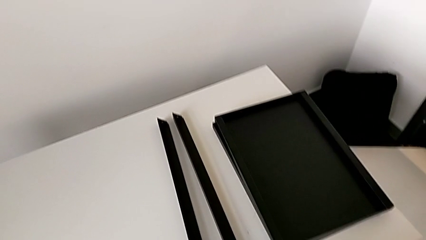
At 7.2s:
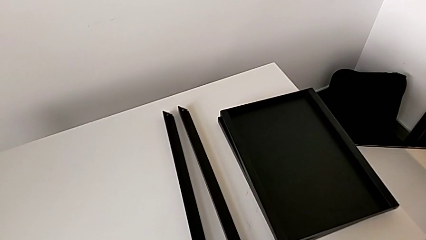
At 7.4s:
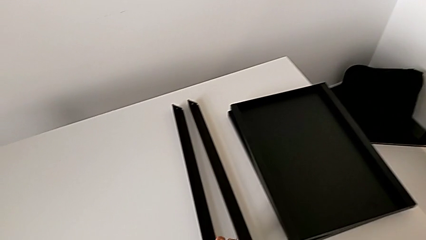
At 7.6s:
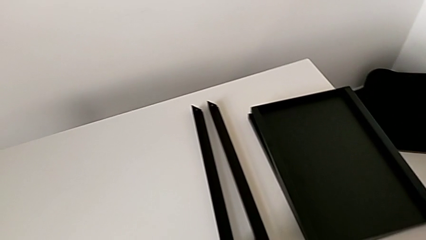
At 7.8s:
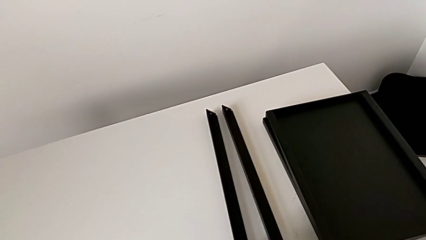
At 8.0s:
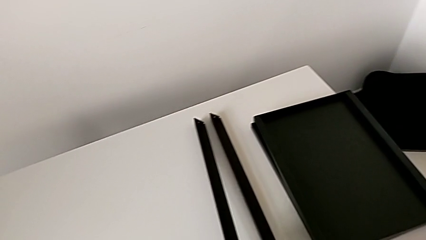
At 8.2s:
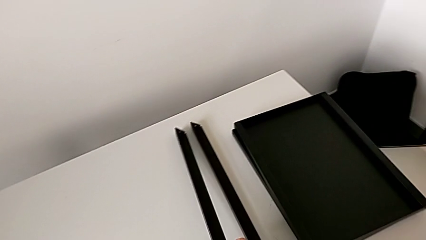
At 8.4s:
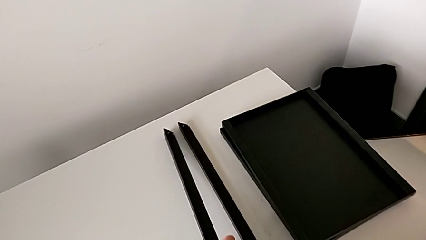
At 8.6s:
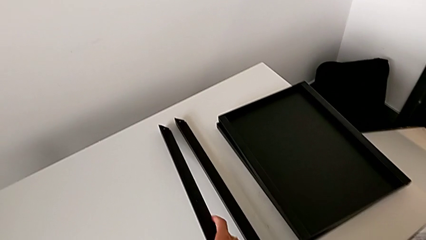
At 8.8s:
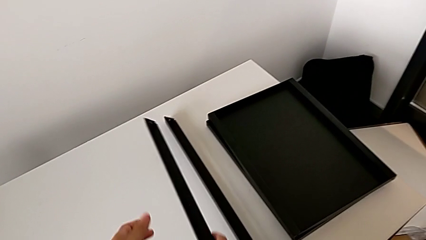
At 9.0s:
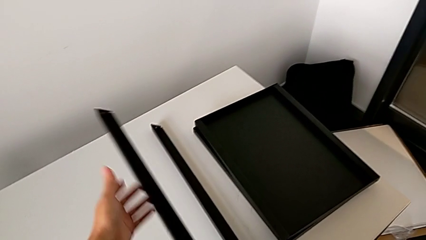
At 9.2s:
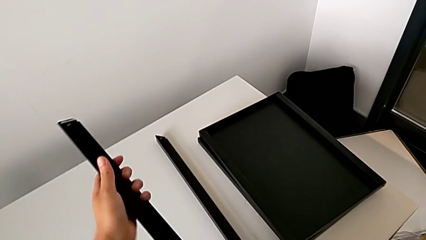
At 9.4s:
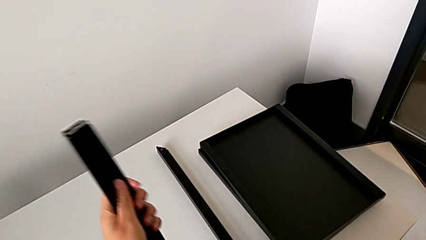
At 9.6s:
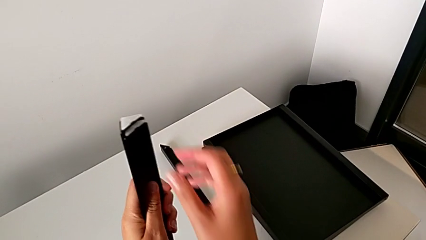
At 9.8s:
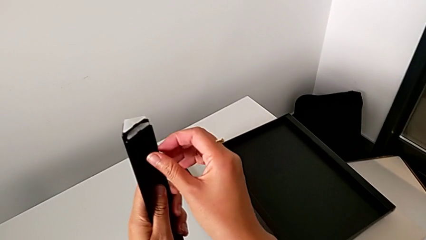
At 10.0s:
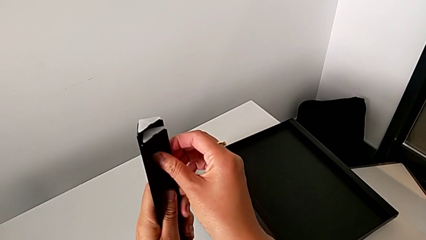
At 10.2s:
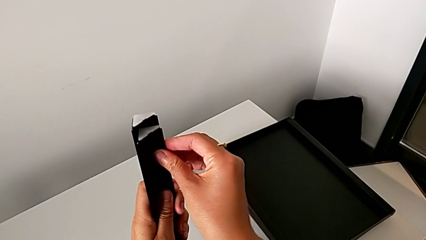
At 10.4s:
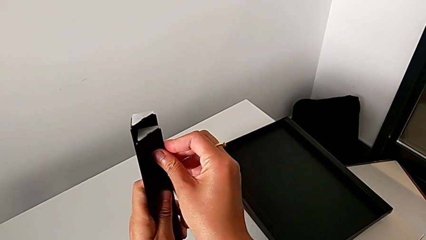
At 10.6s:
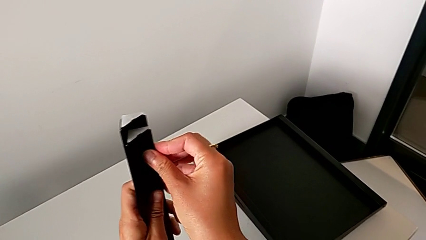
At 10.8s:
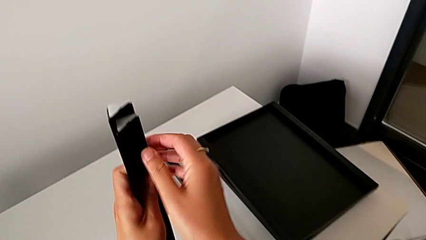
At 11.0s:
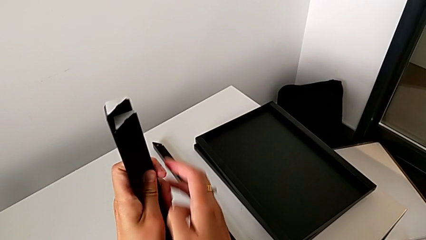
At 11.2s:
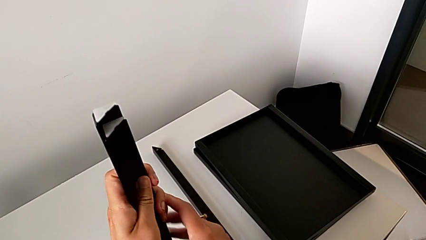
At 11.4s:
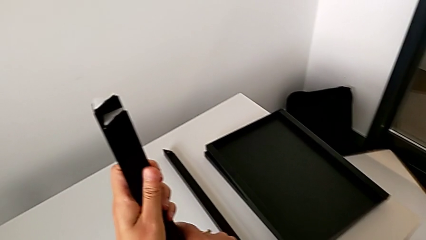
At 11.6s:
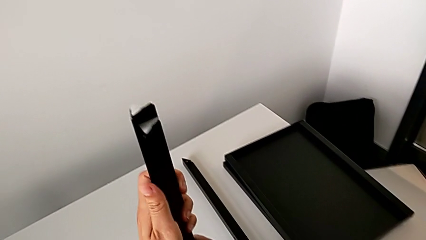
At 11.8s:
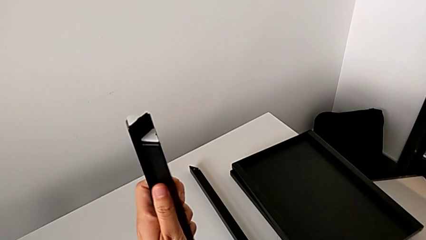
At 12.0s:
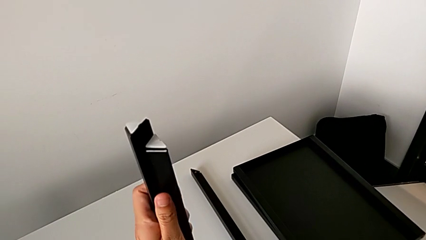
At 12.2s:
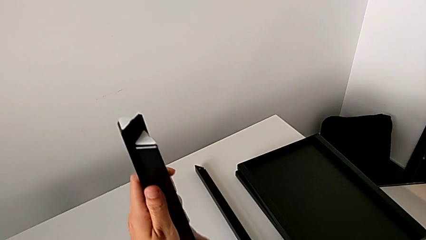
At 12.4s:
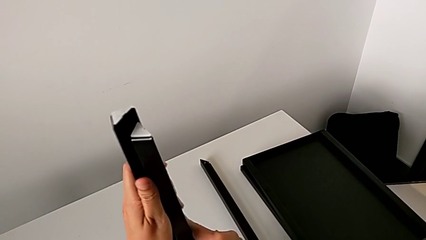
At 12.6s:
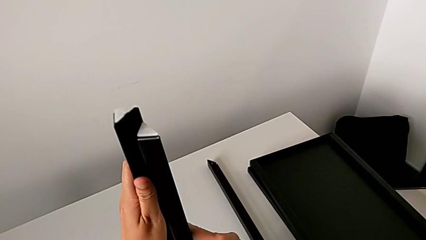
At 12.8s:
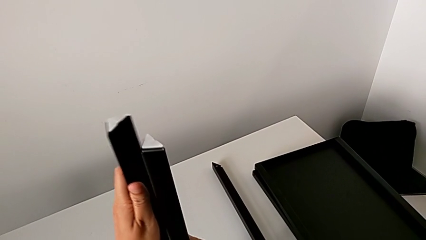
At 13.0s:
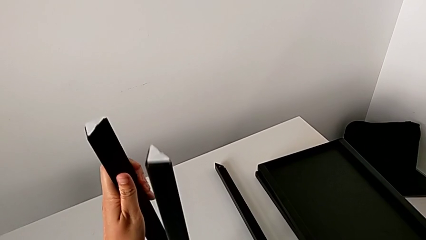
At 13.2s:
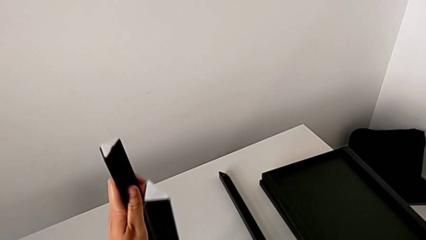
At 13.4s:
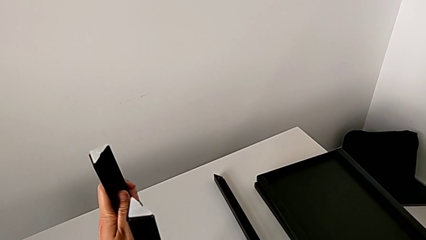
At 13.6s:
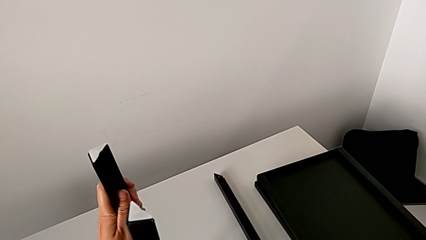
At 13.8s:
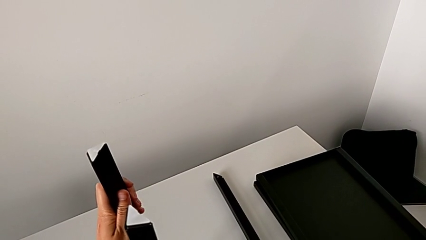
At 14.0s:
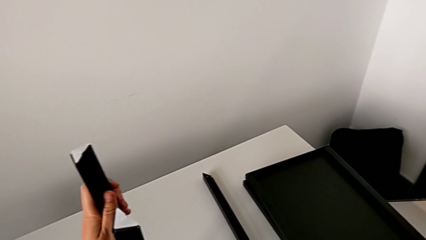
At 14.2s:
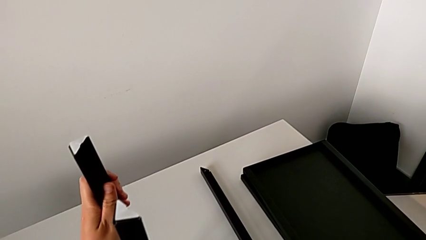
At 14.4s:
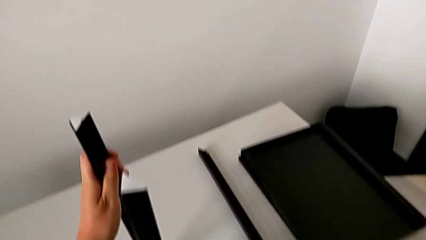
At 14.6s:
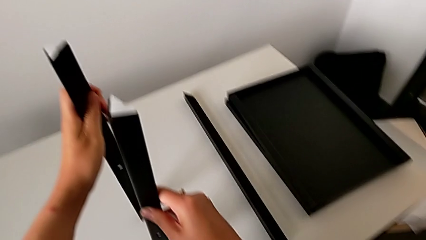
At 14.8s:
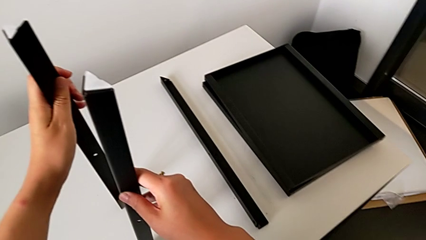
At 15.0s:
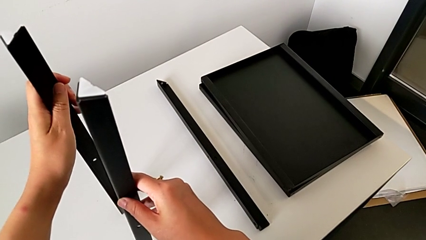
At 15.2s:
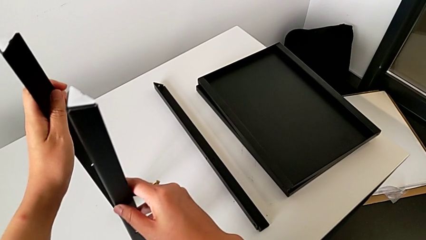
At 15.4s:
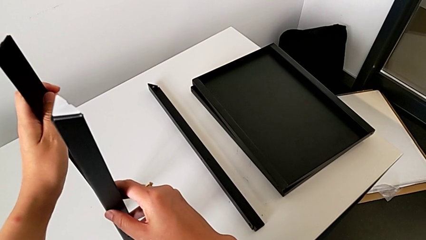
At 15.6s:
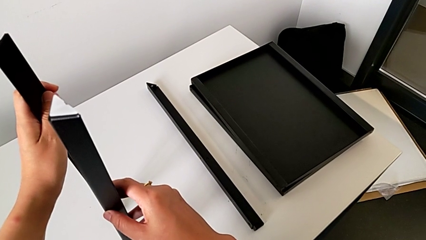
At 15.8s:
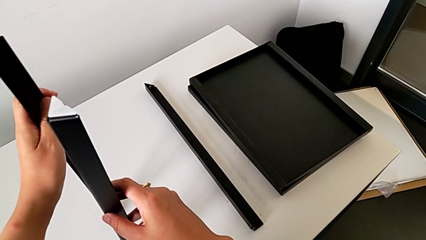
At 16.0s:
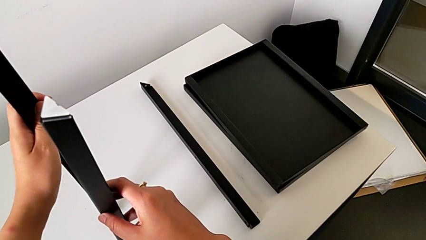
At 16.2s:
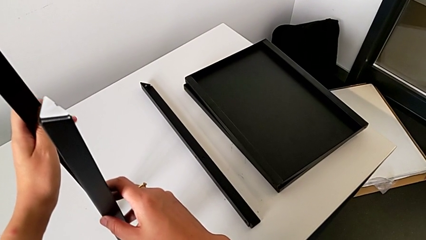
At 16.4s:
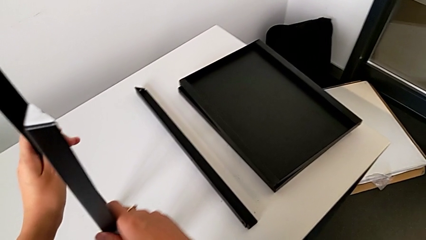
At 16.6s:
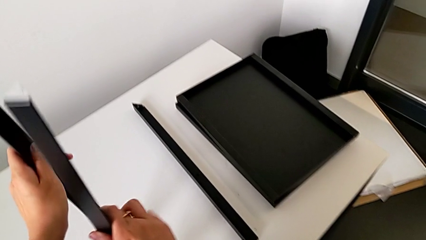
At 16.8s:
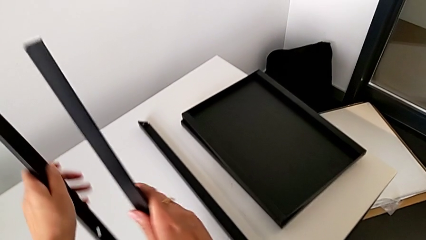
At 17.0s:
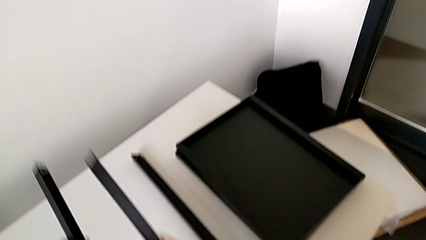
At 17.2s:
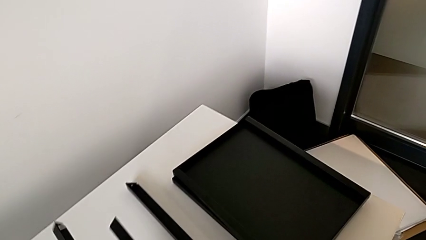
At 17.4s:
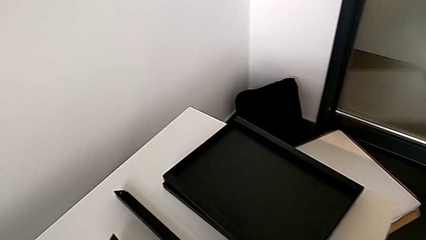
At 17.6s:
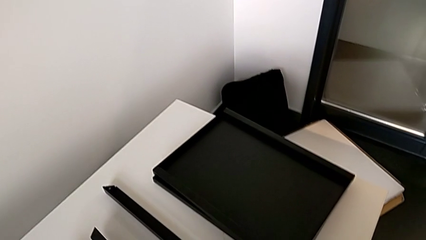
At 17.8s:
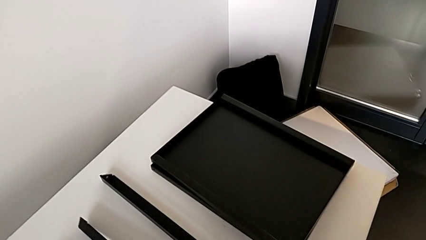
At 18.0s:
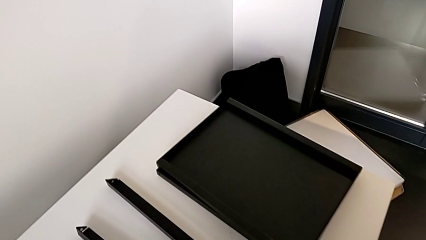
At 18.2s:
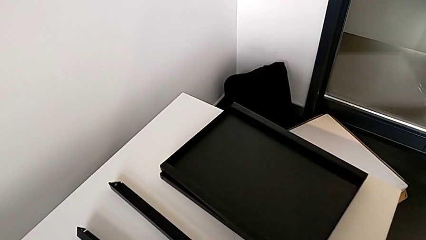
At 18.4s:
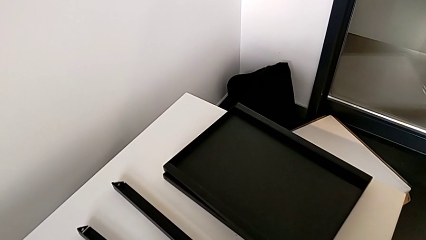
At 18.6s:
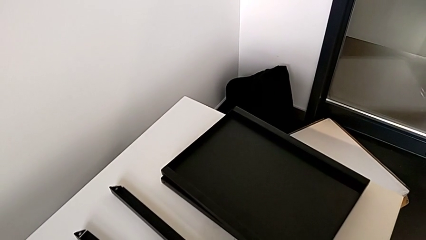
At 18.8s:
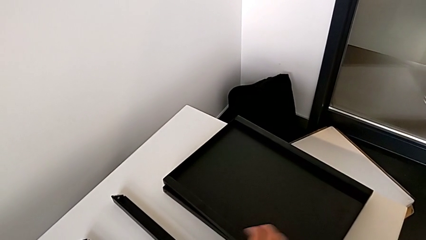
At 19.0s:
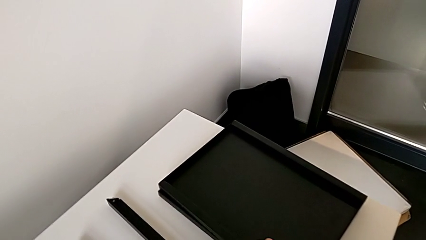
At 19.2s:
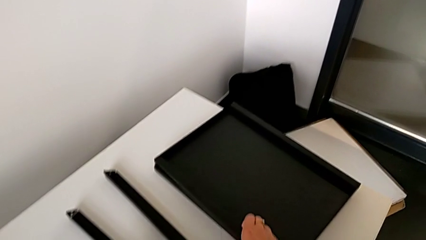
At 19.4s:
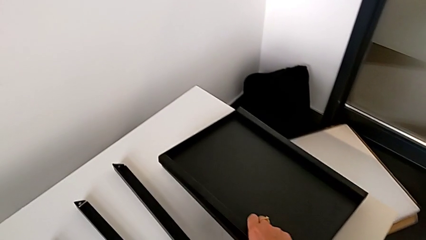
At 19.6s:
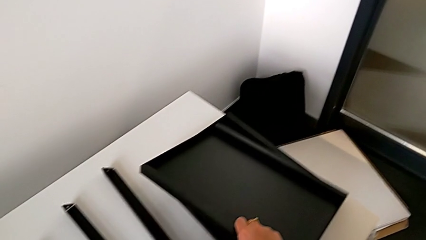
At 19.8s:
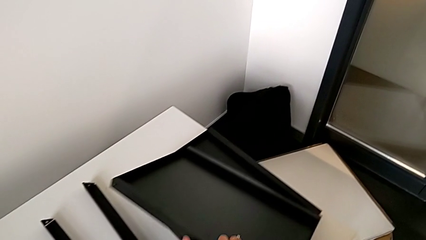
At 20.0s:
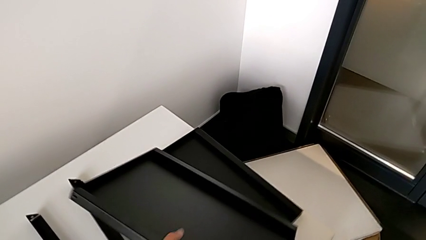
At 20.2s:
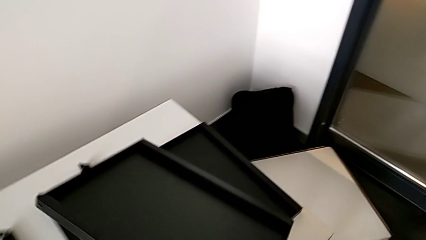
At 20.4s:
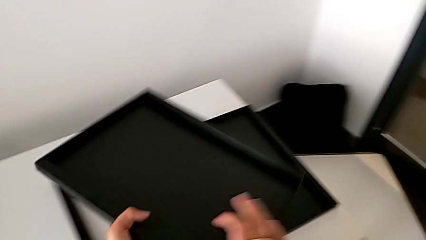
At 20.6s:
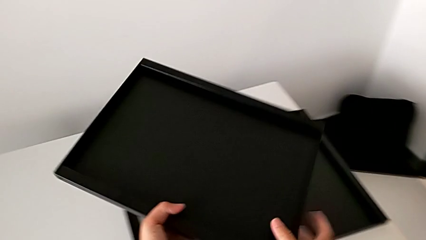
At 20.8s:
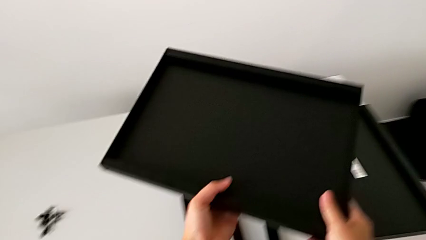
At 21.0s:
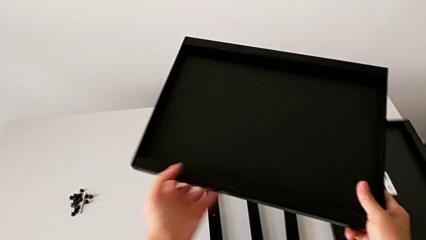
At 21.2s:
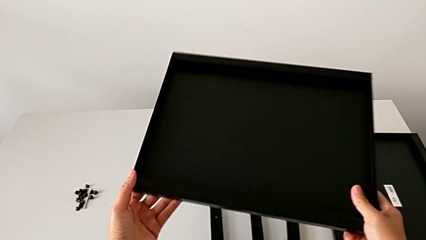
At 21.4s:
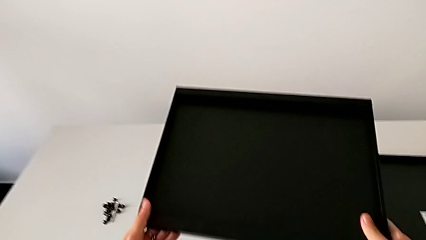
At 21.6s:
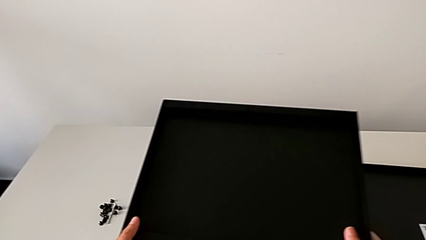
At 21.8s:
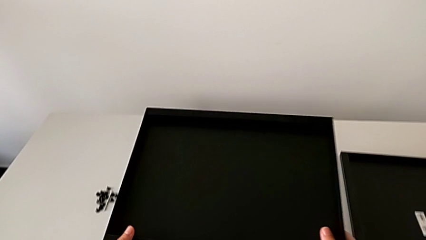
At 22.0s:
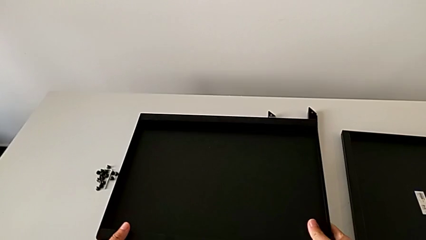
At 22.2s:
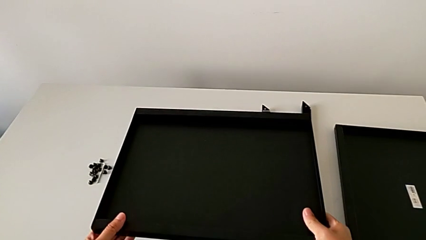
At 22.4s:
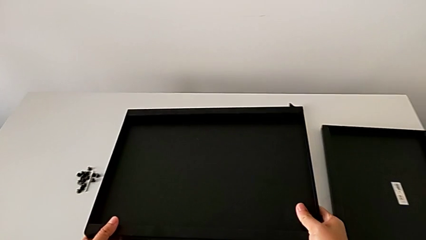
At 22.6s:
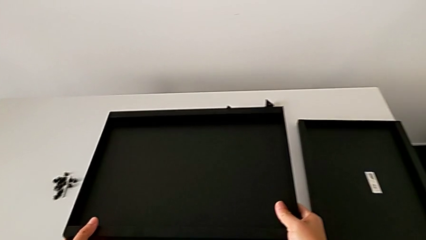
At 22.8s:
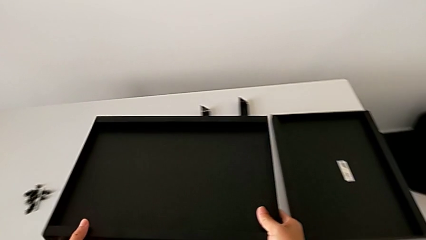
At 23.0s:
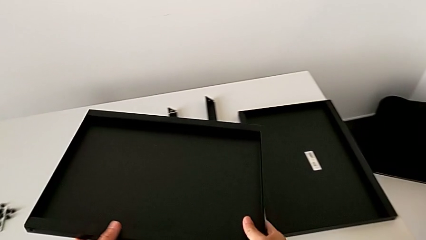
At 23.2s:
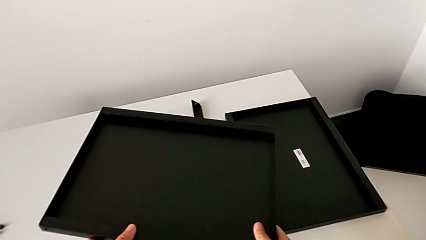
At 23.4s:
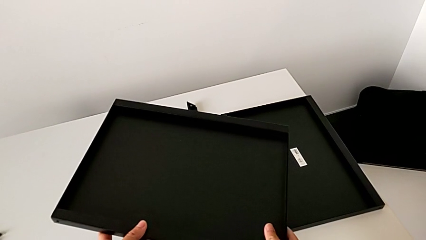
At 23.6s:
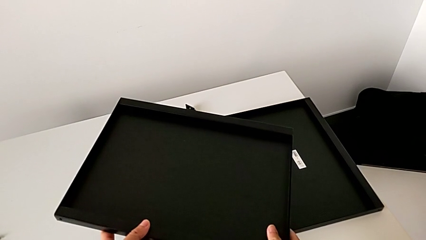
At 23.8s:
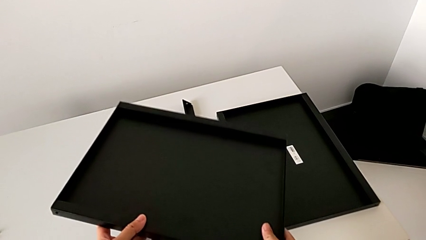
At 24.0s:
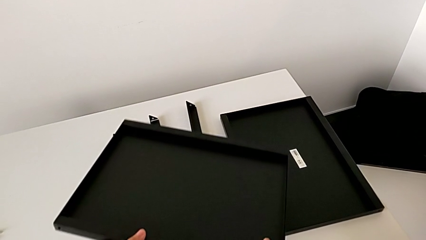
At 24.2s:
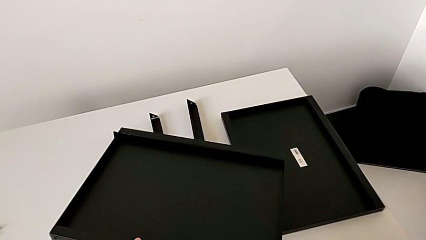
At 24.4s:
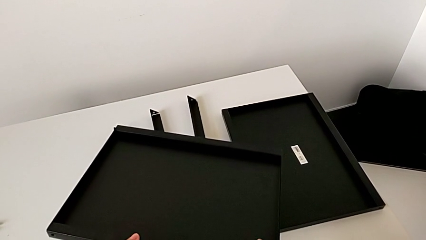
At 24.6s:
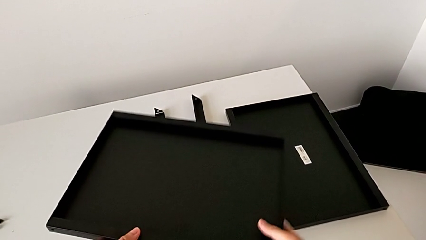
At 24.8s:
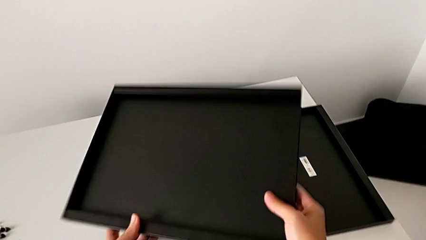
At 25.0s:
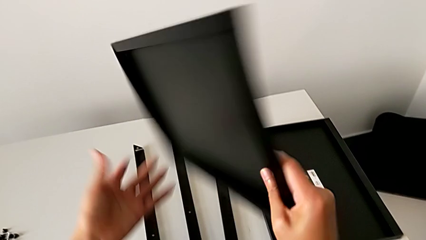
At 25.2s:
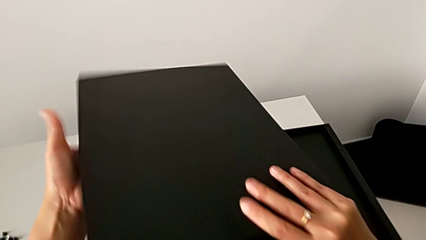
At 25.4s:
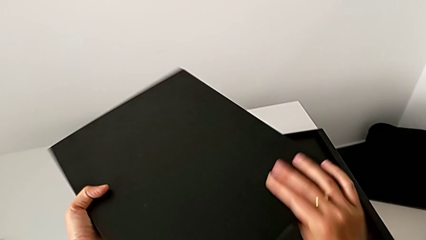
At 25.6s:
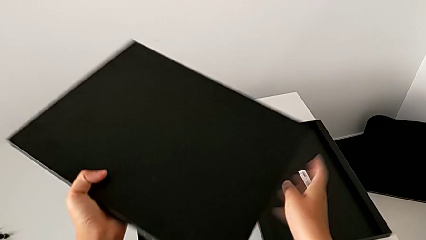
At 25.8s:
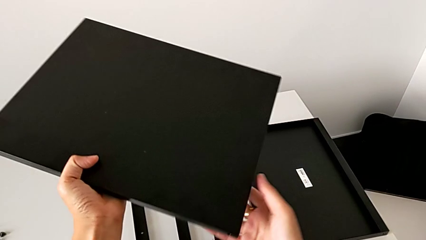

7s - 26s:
The camera wearer is inspecting the table. They wrongly grab and inspect the leg, hold it, place it, grab the tray, wrongly rotate it, hold it and rotate it.
